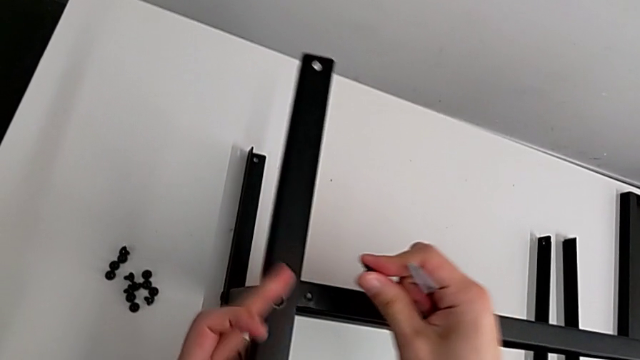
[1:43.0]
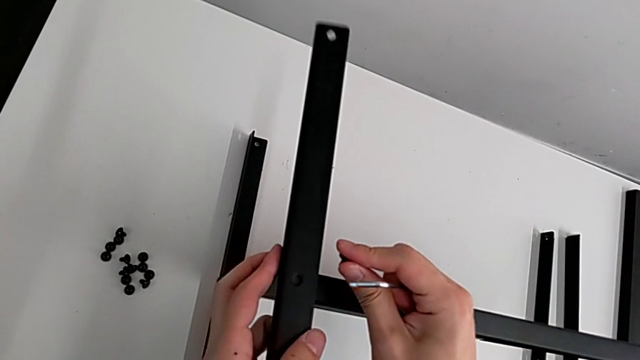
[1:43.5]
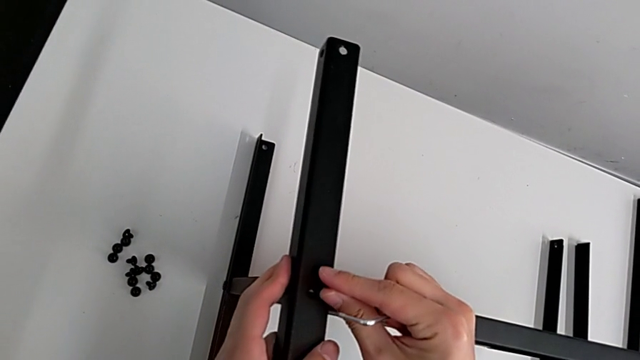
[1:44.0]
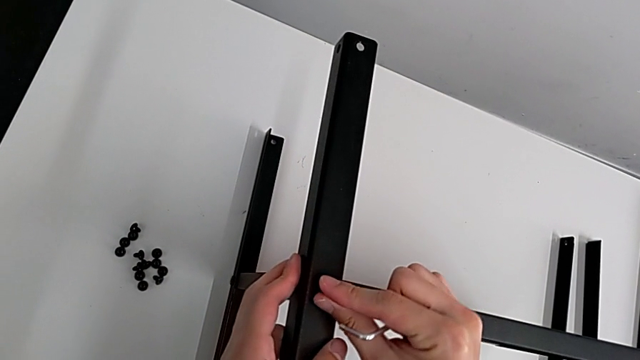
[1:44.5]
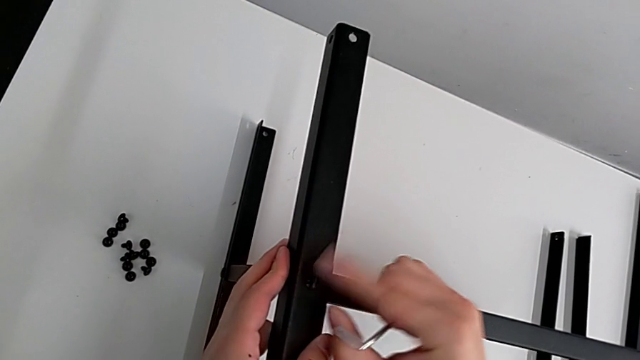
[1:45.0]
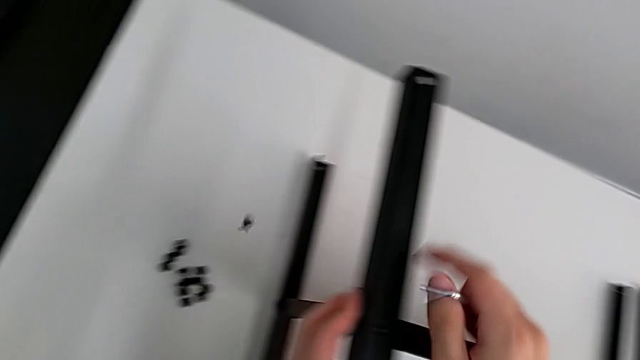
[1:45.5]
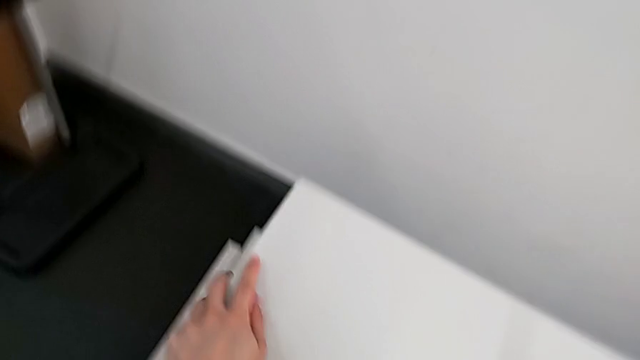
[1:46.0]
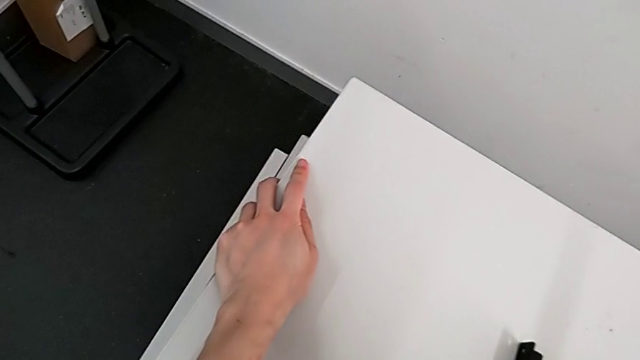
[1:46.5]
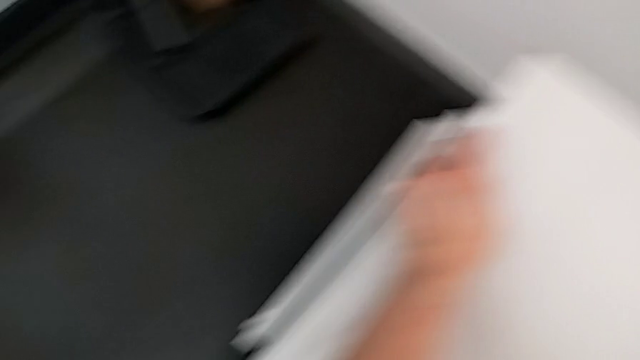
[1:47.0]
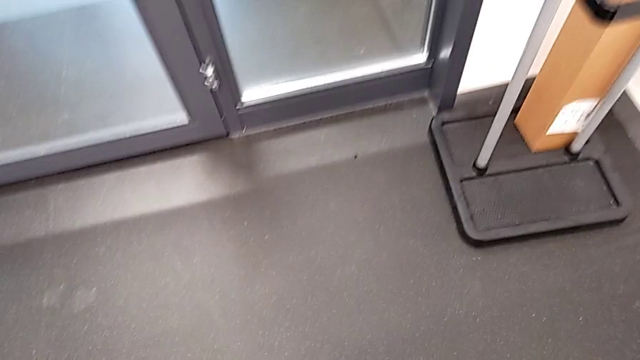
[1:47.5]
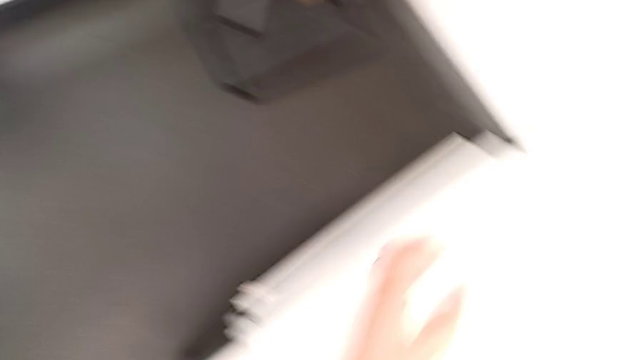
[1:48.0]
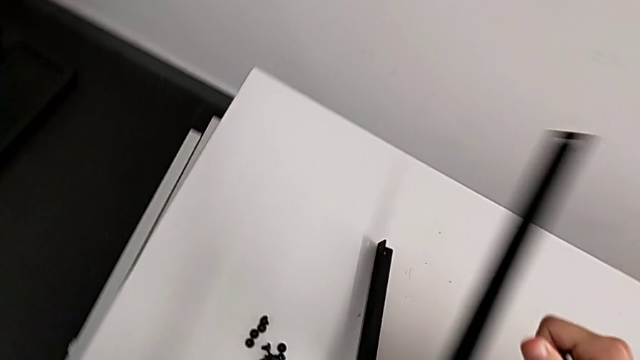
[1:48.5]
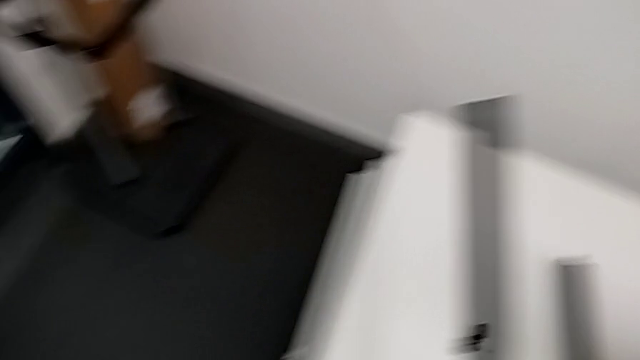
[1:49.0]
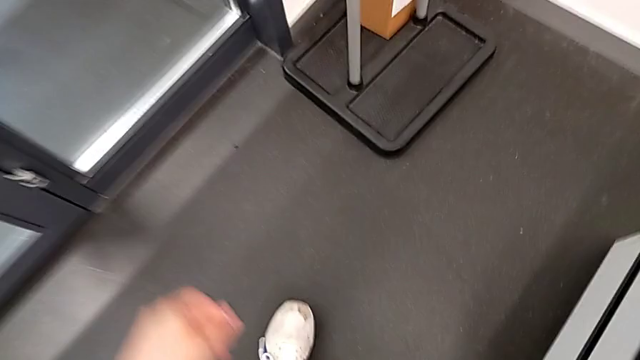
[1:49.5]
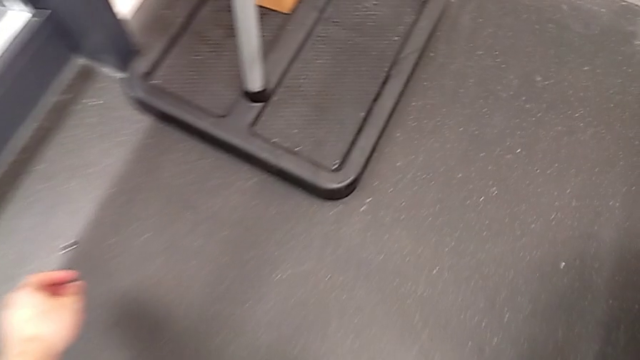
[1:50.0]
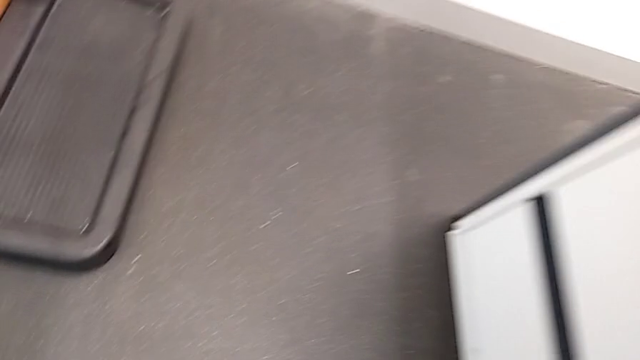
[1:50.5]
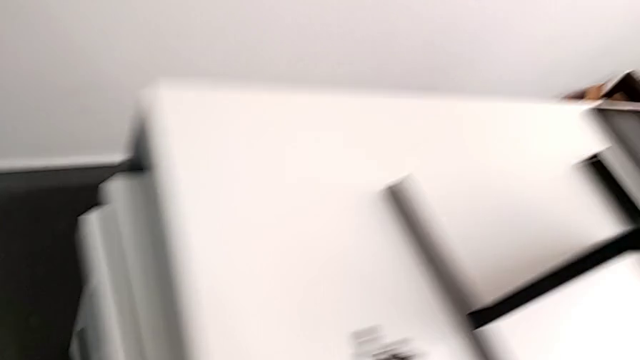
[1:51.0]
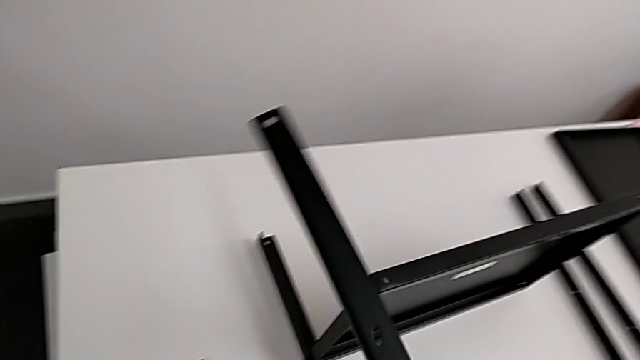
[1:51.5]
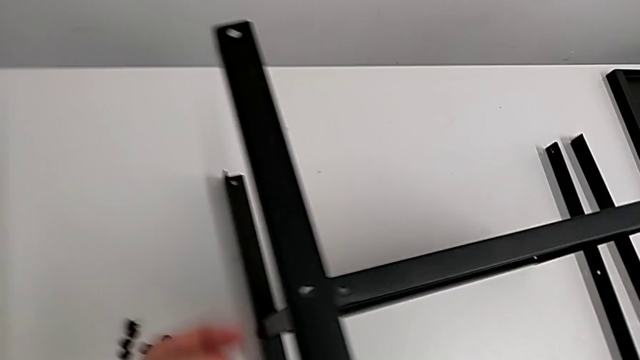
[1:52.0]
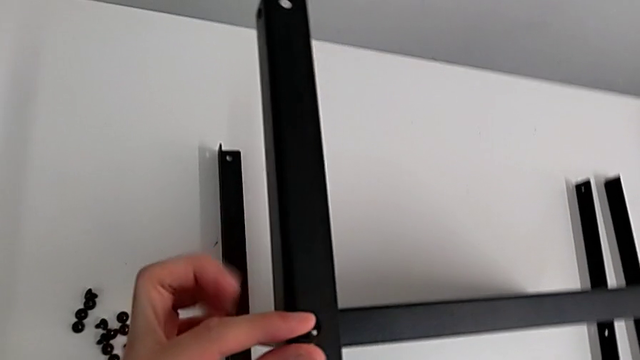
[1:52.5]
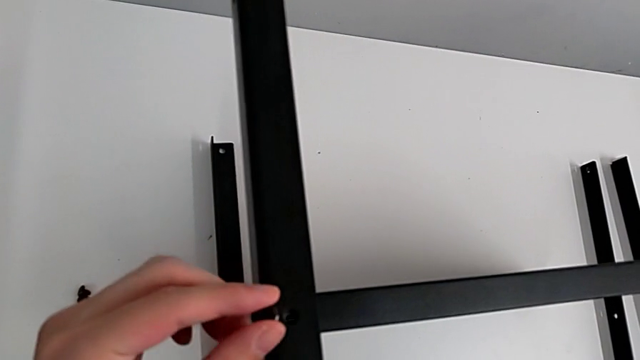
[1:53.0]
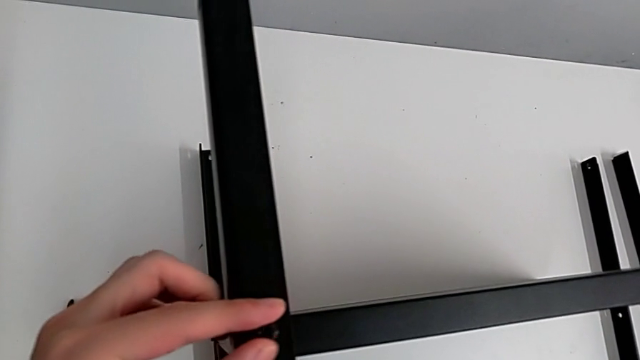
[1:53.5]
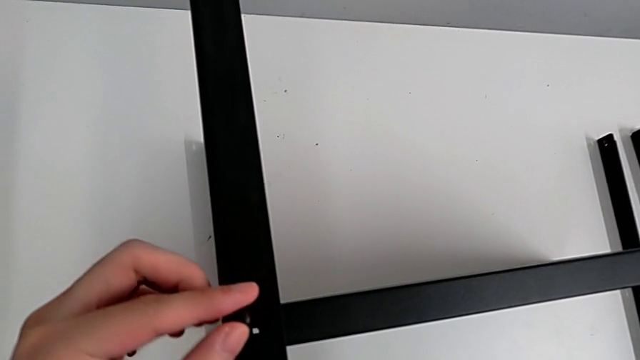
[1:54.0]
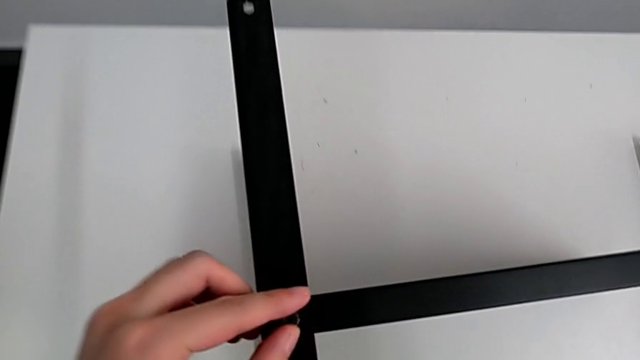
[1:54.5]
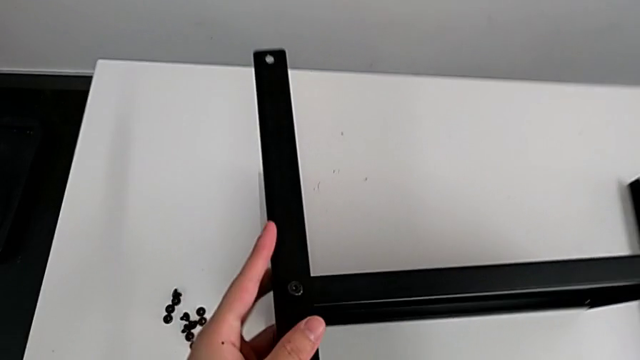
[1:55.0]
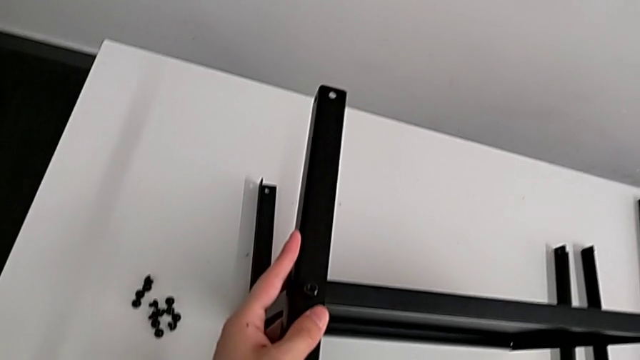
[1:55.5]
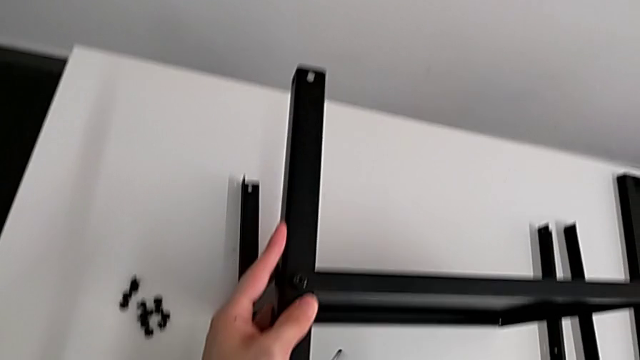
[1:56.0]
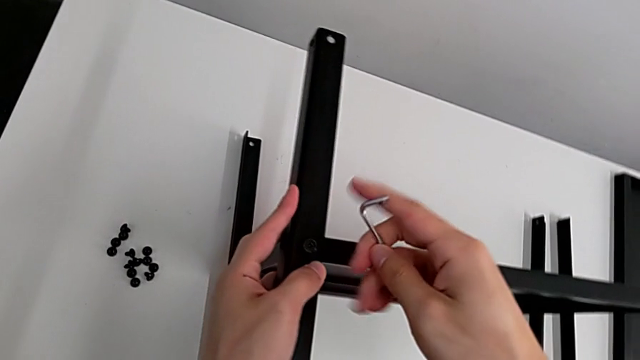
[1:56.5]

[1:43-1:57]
The camera wearer is screwing the second leg of the shelf. They wrongly insert the hex socket head, drop it and grab it, trying to grab the falling screws but failing. They inspect the hex socket head, withdraw the second leg with the left hand, grab it with the right hand, approach the hex socket head, lift it, align the second leg, insert the hex socket head, grab the Allen wrench and rotate it.

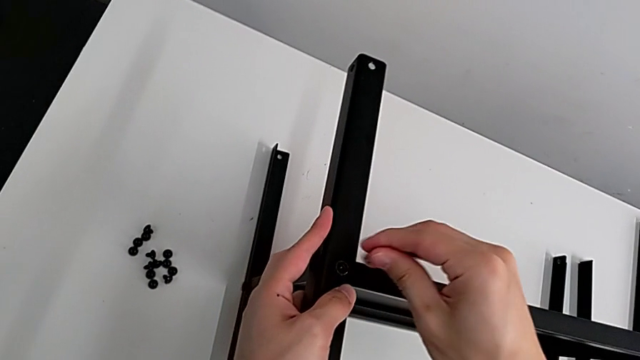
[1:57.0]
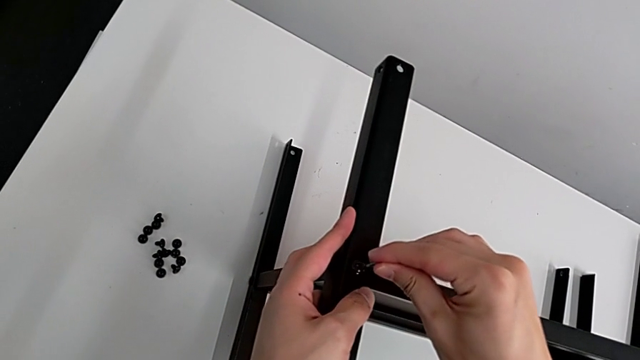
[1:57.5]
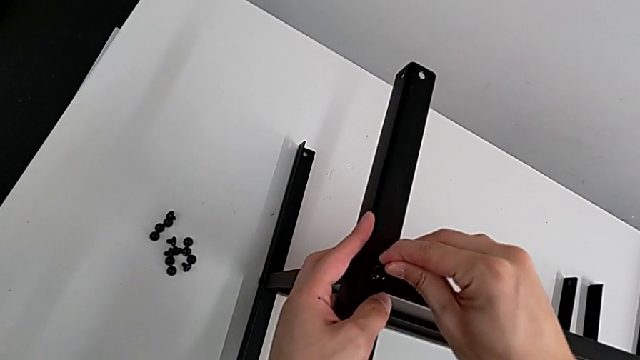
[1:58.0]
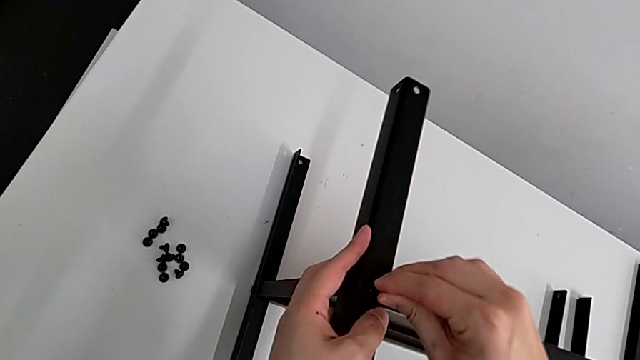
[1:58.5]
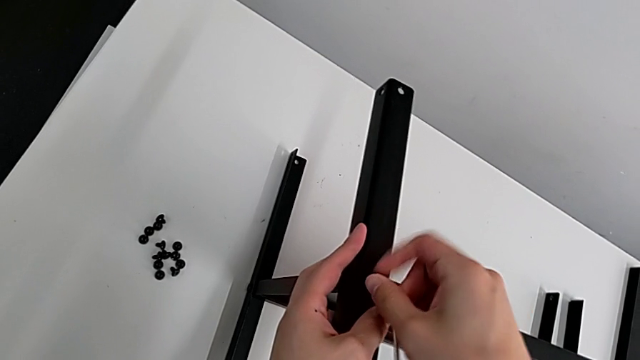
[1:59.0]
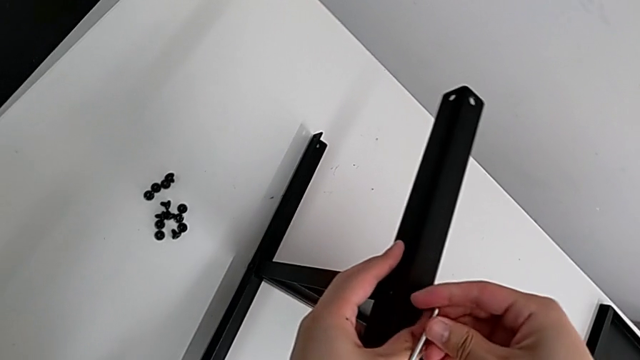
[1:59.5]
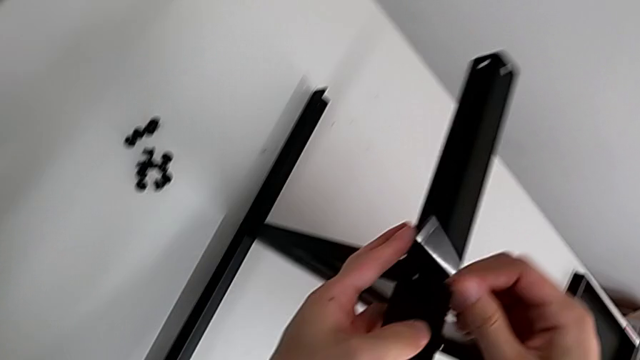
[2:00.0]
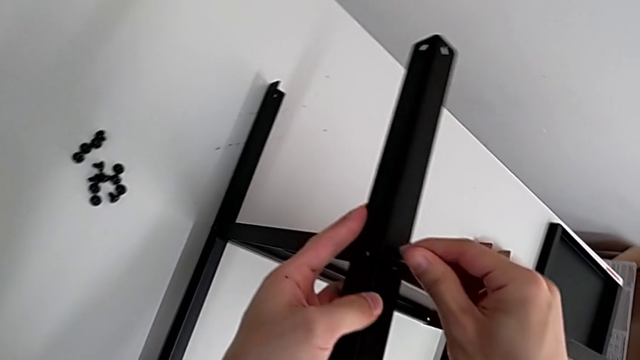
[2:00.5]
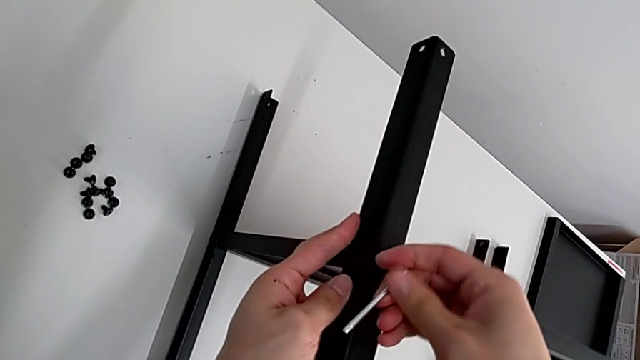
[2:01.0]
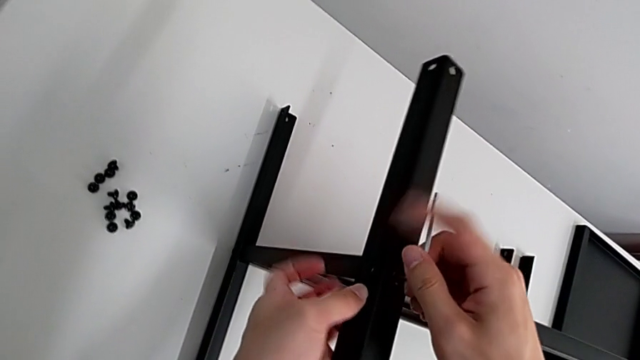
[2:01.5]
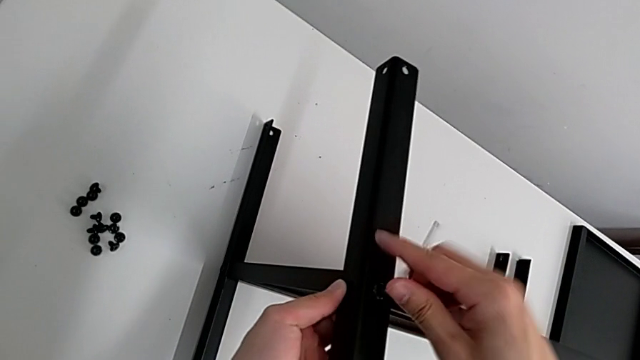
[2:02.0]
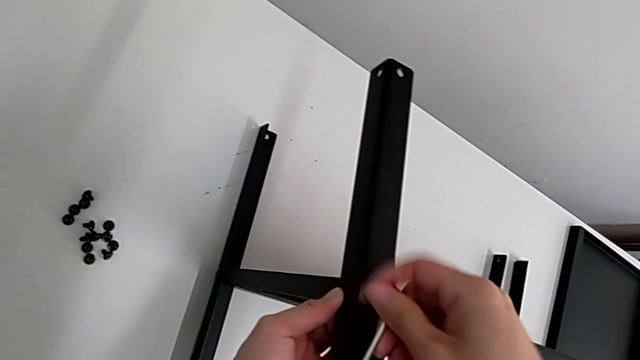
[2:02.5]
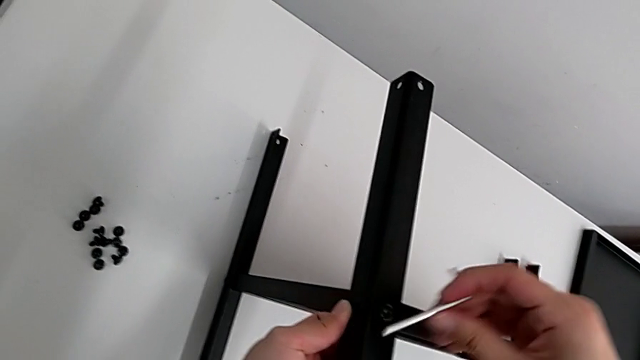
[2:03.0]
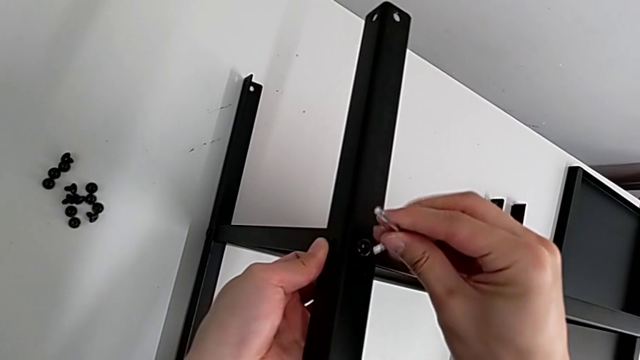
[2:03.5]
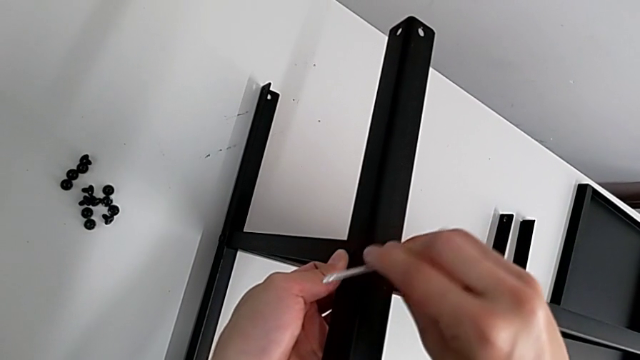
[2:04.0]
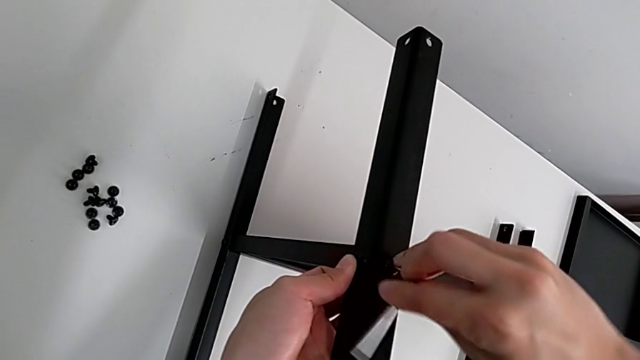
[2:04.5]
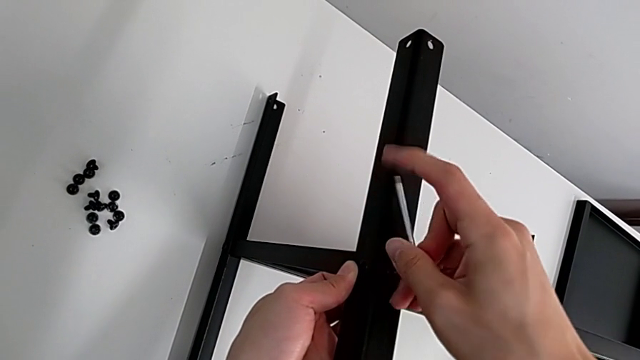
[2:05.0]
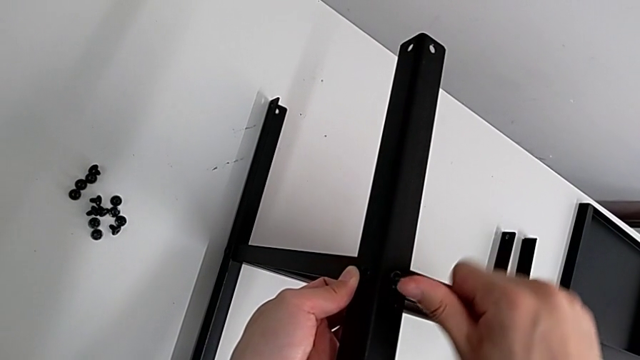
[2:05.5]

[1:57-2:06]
The camera wearer is screwing the second leg of the shelf. They insert the Allen wrench and screw the hex socket head.
